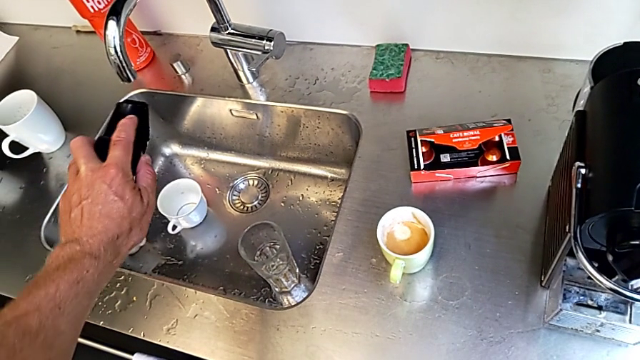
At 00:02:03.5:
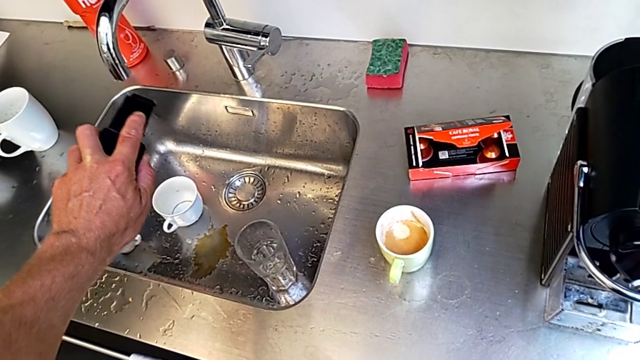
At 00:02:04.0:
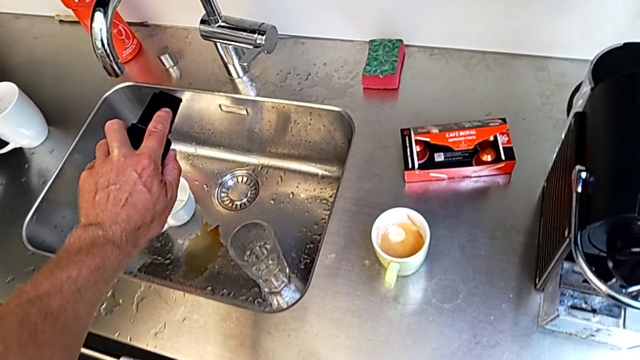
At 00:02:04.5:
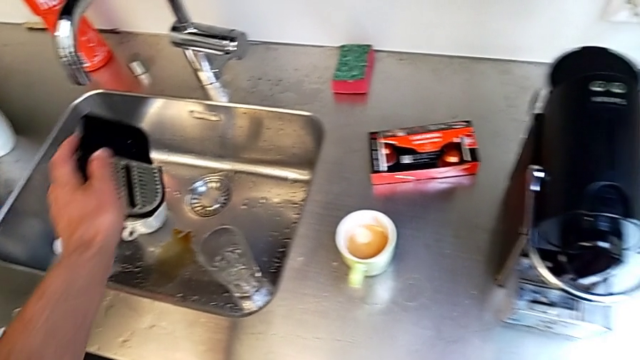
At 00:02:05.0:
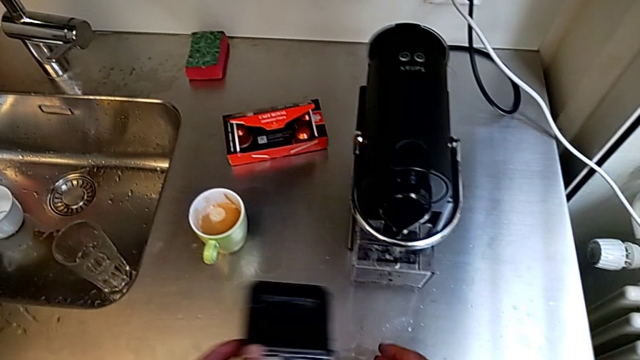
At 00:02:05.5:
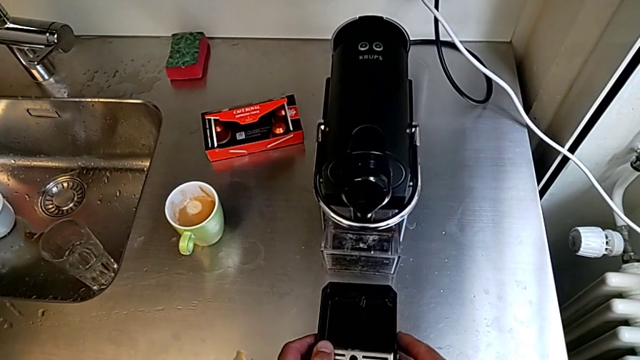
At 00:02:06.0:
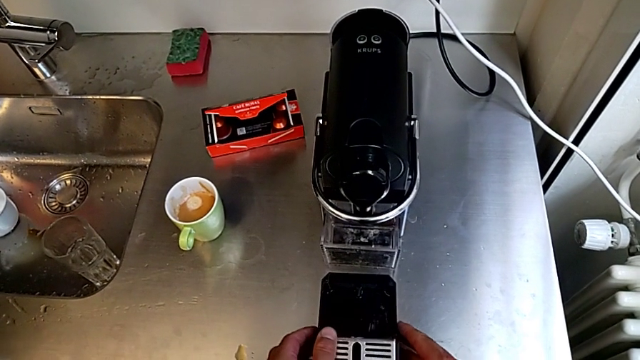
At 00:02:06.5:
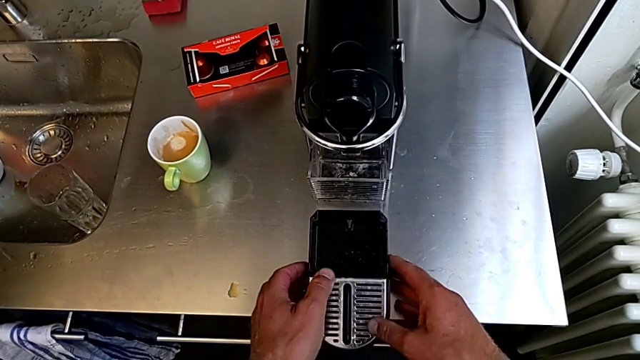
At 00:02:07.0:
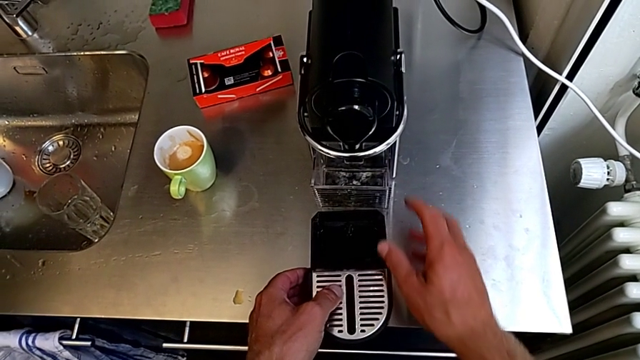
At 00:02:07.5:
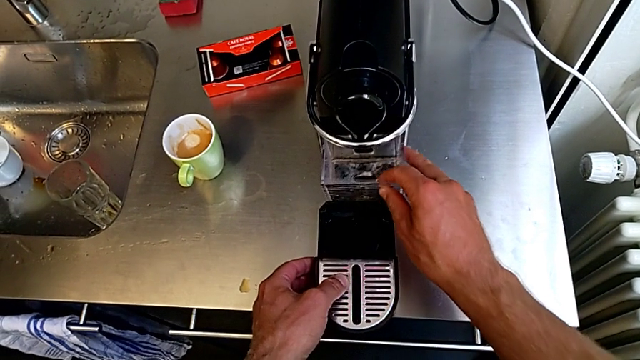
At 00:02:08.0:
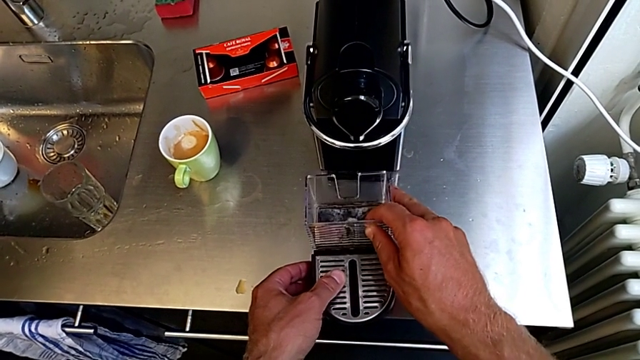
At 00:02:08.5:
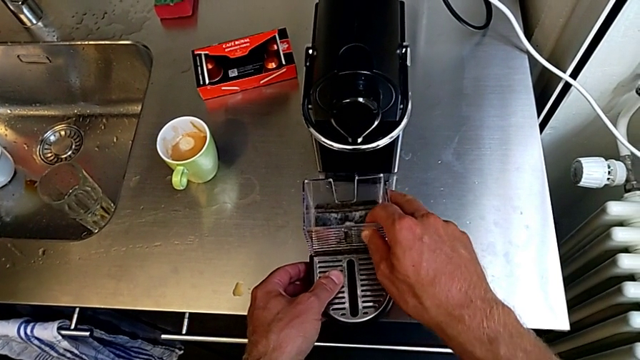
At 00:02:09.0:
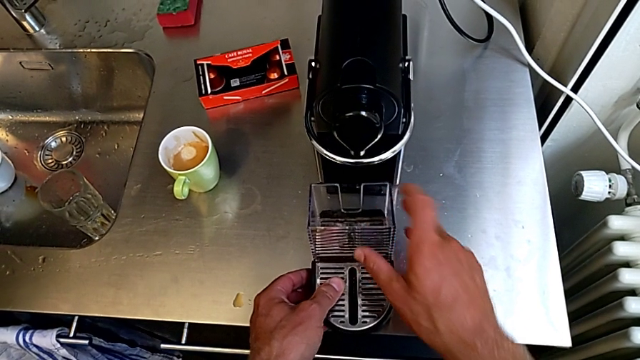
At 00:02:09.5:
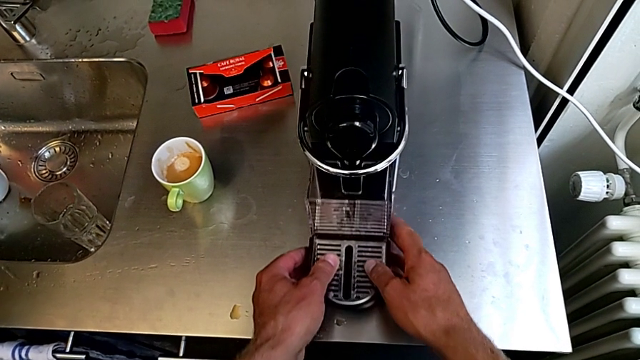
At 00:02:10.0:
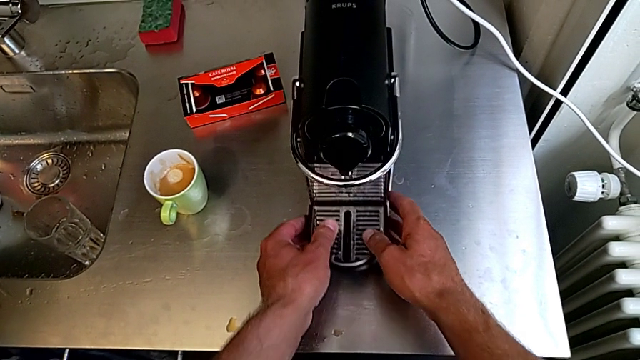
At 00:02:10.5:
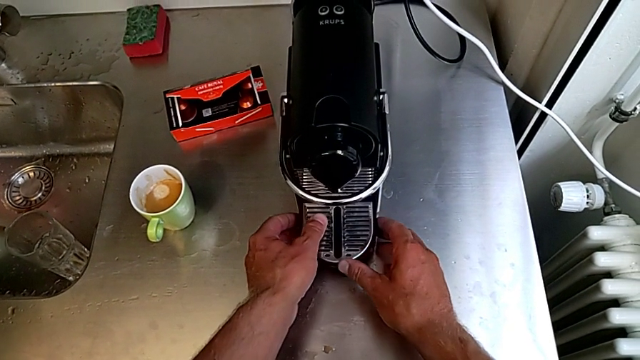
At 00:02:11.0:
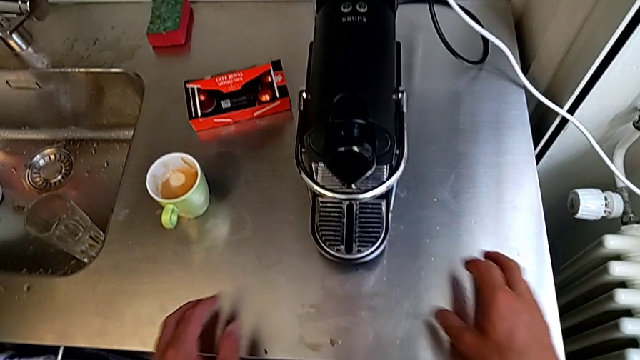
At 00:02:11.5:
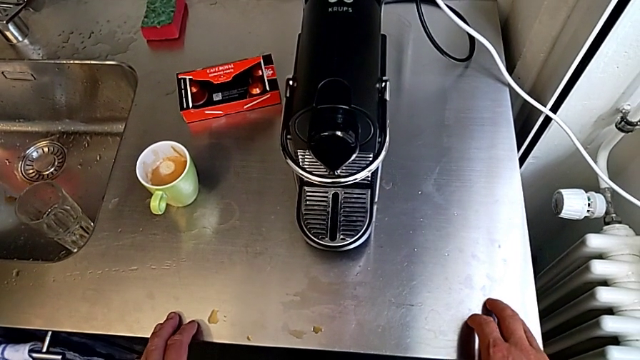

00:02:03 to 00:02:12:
The camera wearer is emptying the drip tray. They empty the drip tray, approach the front capsule coffee machine and place the drip tray, all with the left hand. They grab the capsule container, assemble it and assemble the drip tray, all with the right hand.
